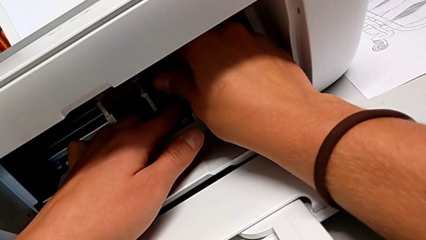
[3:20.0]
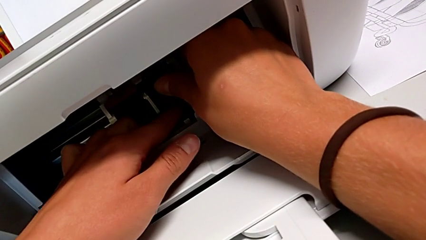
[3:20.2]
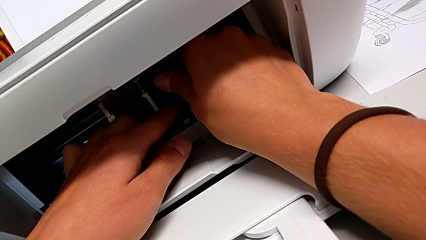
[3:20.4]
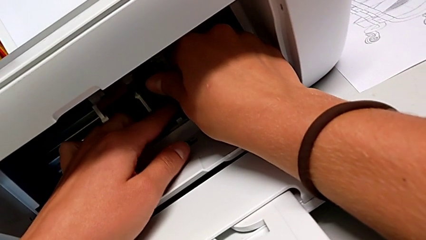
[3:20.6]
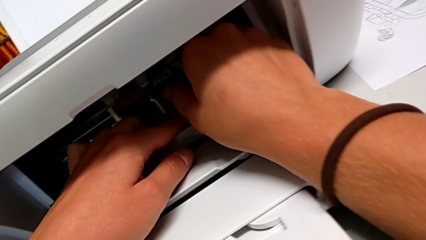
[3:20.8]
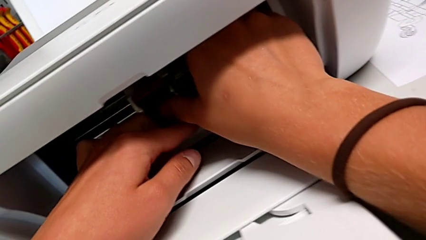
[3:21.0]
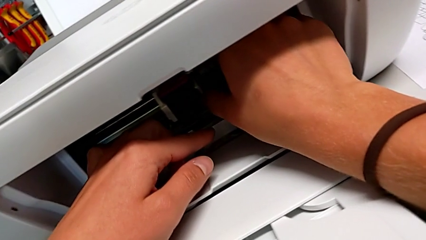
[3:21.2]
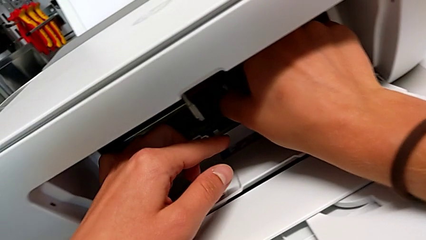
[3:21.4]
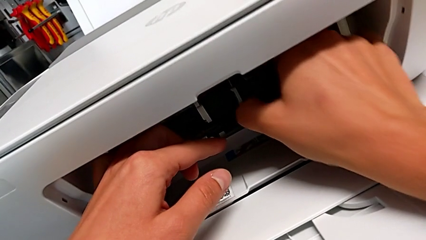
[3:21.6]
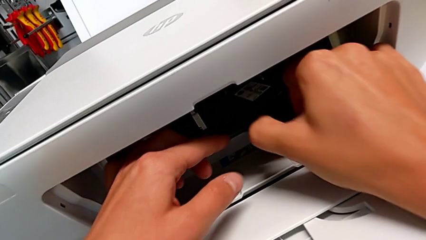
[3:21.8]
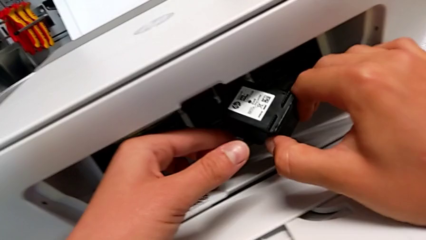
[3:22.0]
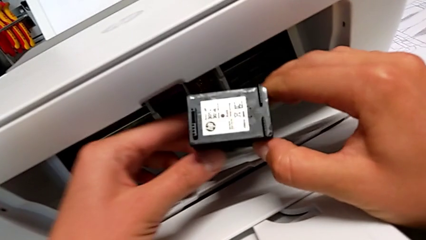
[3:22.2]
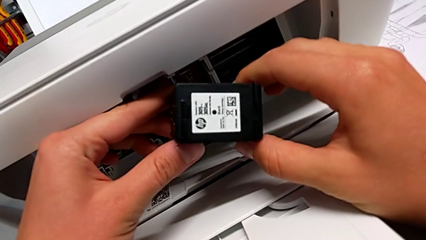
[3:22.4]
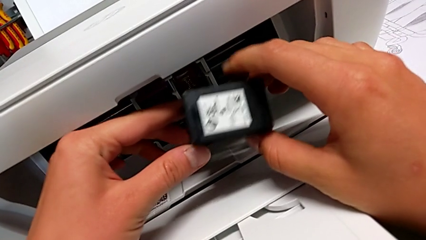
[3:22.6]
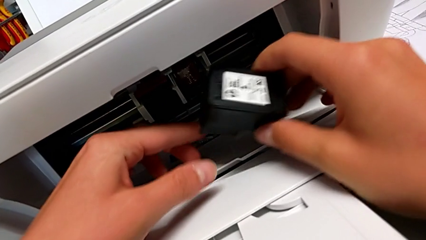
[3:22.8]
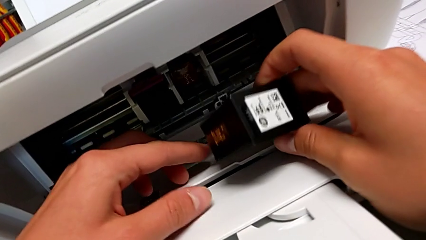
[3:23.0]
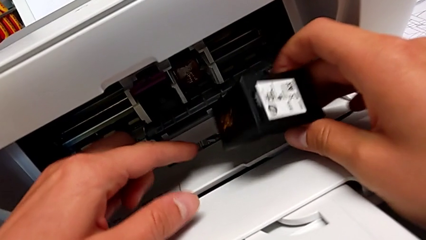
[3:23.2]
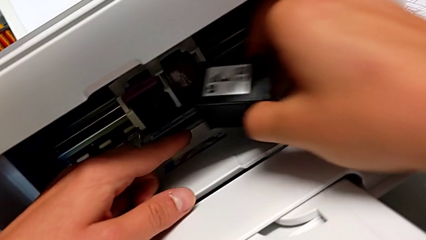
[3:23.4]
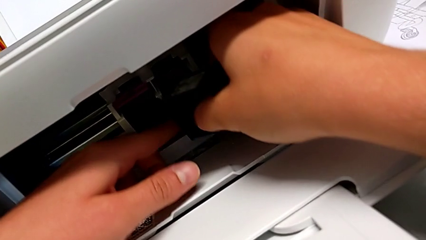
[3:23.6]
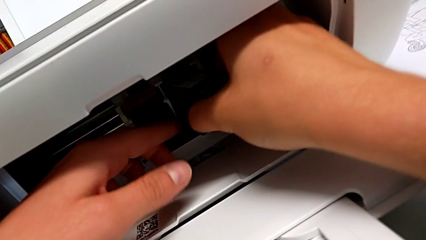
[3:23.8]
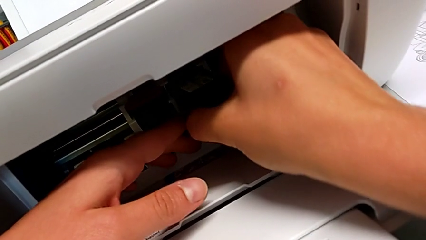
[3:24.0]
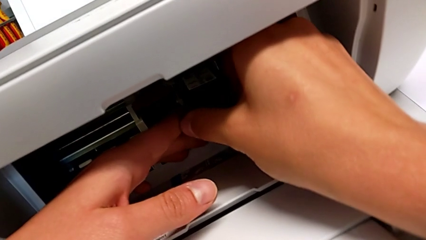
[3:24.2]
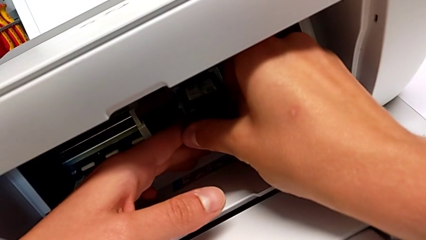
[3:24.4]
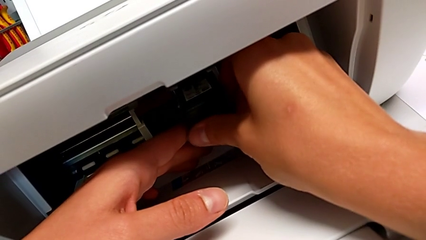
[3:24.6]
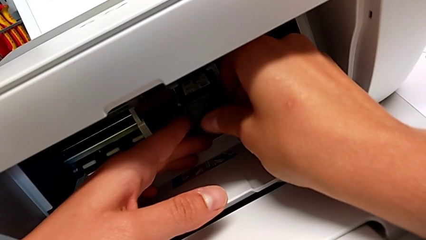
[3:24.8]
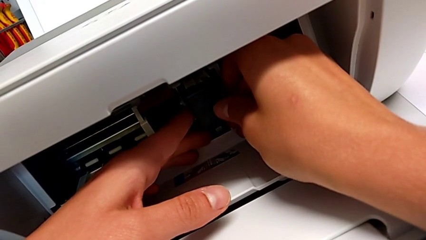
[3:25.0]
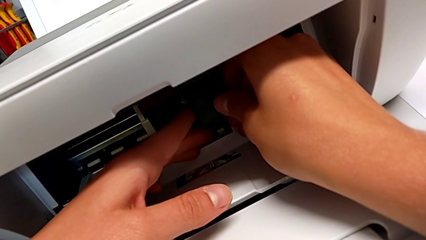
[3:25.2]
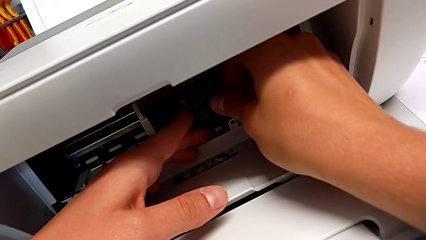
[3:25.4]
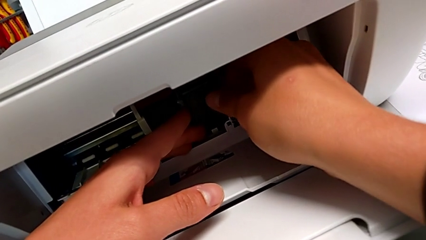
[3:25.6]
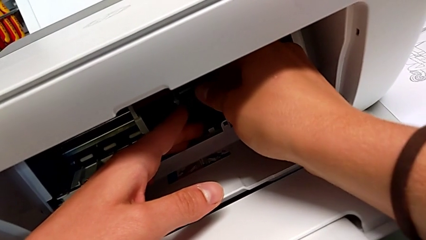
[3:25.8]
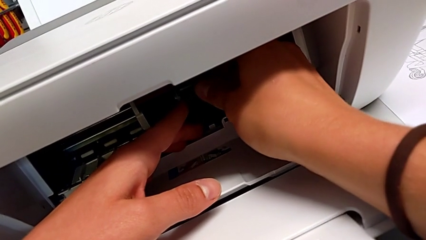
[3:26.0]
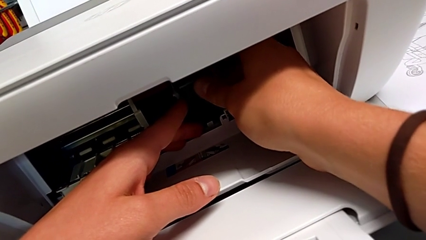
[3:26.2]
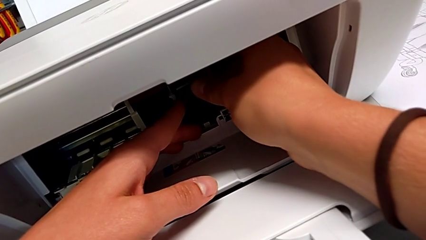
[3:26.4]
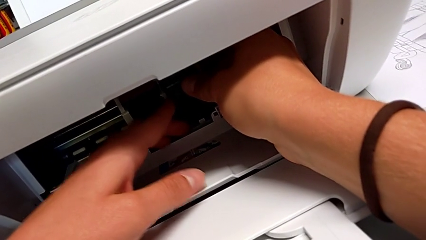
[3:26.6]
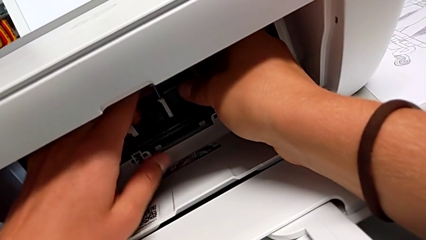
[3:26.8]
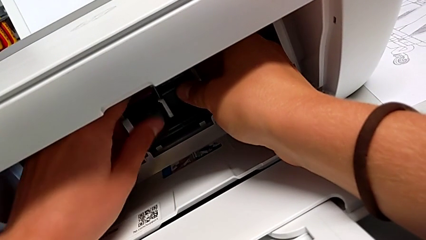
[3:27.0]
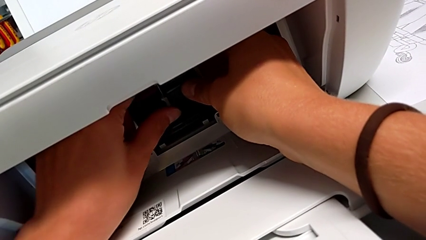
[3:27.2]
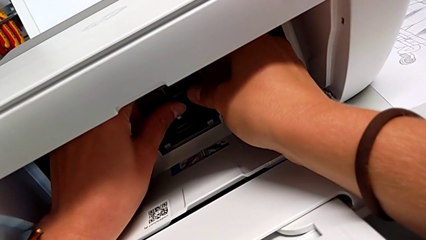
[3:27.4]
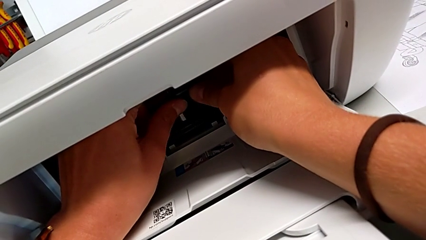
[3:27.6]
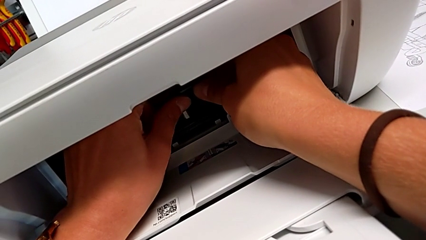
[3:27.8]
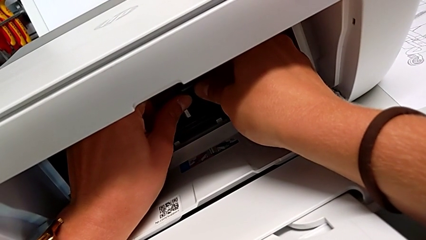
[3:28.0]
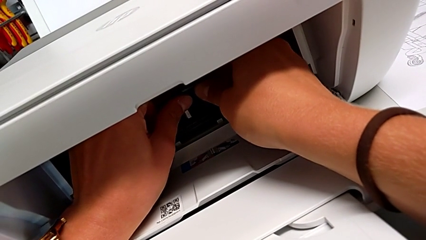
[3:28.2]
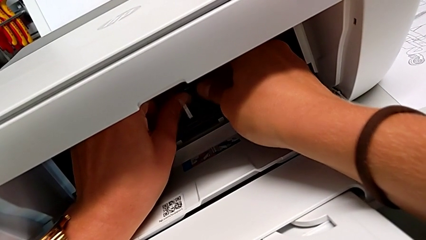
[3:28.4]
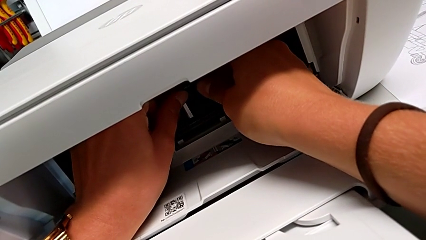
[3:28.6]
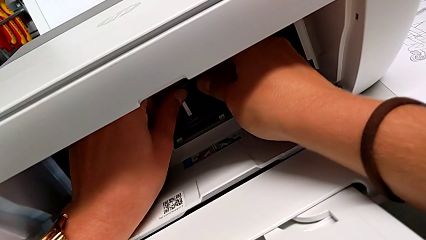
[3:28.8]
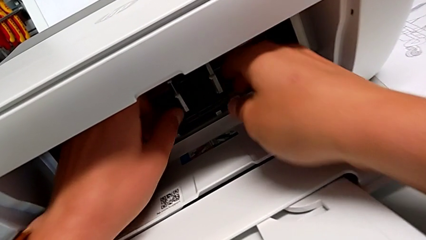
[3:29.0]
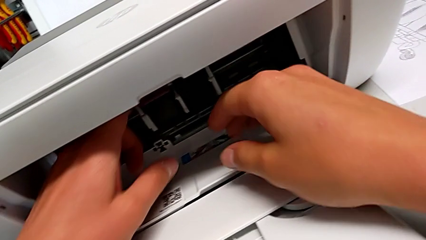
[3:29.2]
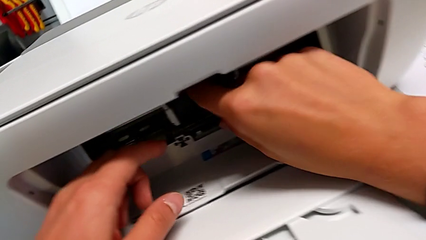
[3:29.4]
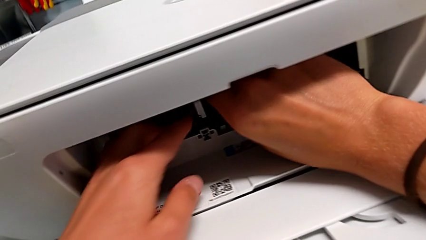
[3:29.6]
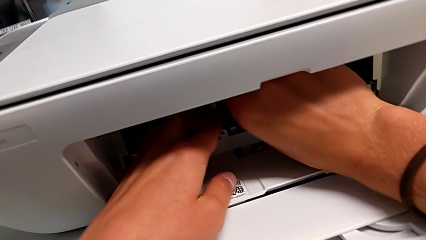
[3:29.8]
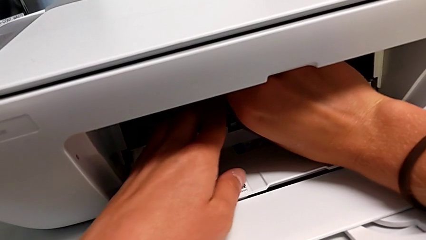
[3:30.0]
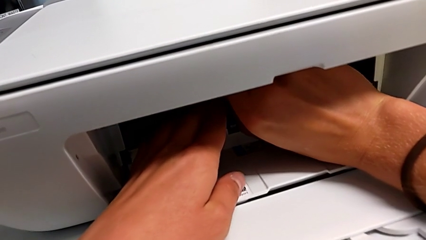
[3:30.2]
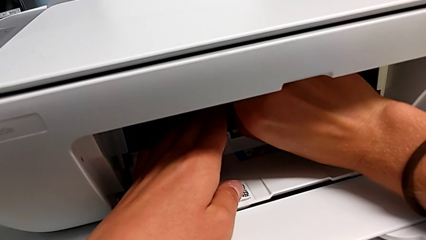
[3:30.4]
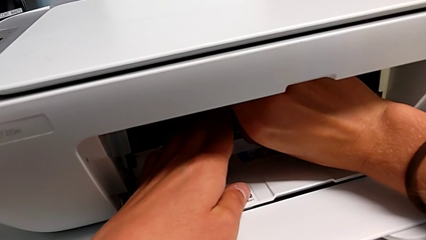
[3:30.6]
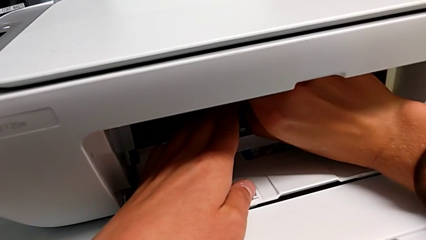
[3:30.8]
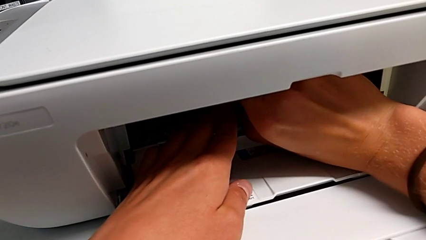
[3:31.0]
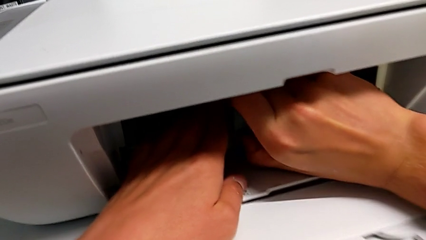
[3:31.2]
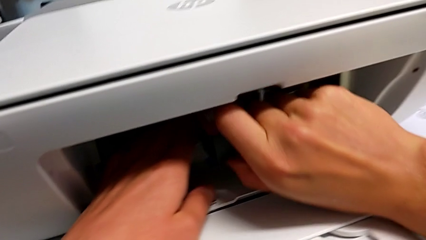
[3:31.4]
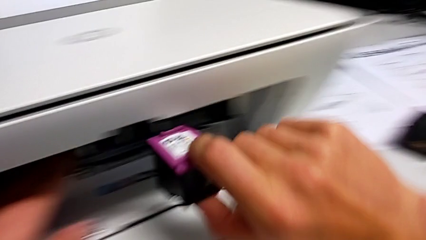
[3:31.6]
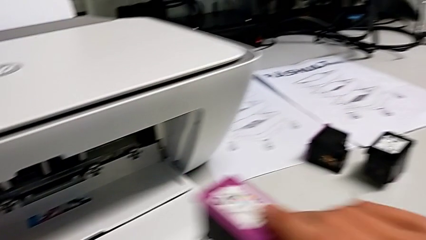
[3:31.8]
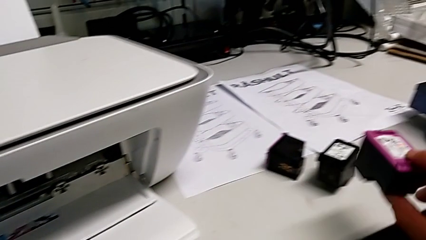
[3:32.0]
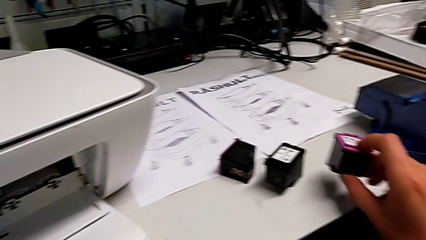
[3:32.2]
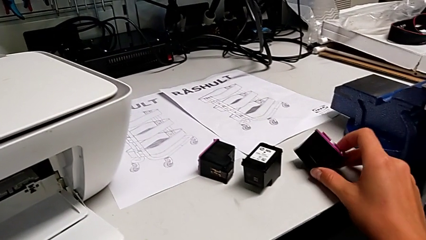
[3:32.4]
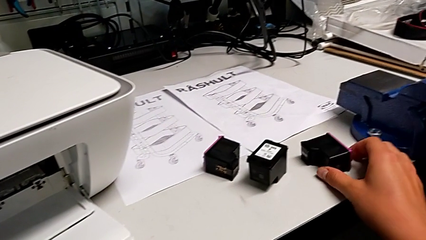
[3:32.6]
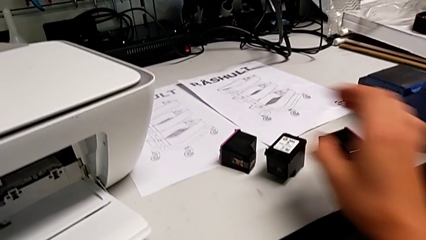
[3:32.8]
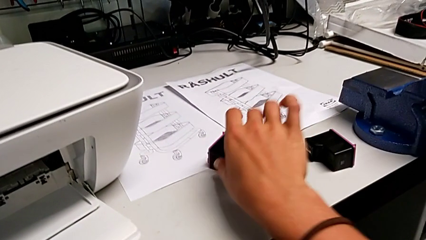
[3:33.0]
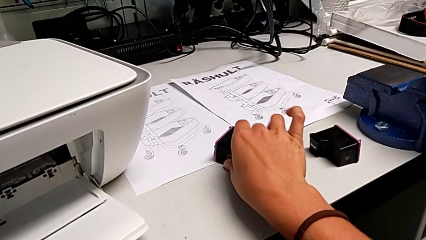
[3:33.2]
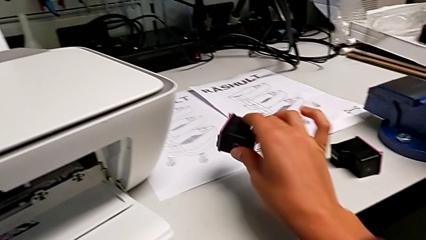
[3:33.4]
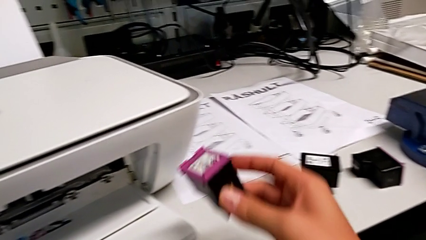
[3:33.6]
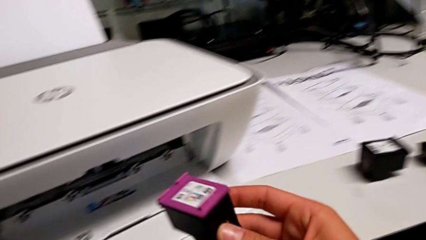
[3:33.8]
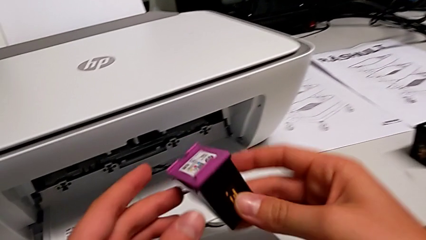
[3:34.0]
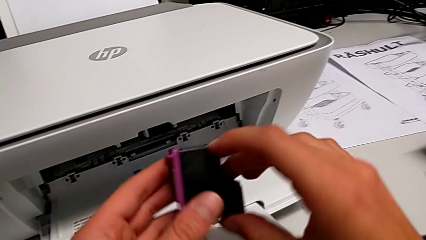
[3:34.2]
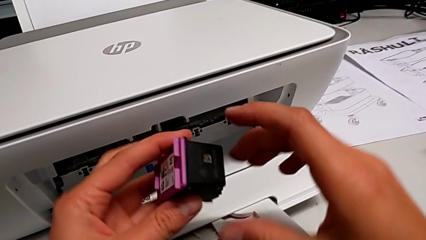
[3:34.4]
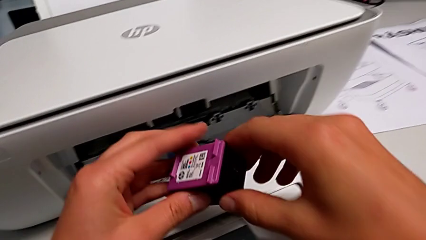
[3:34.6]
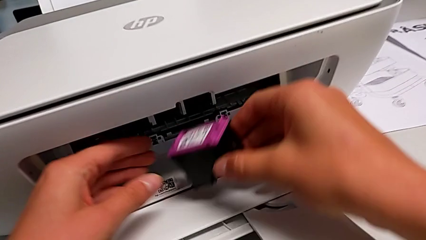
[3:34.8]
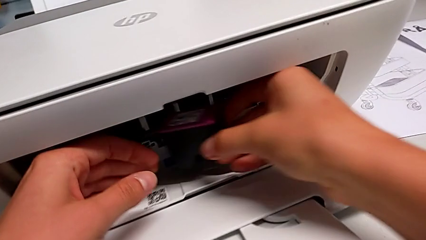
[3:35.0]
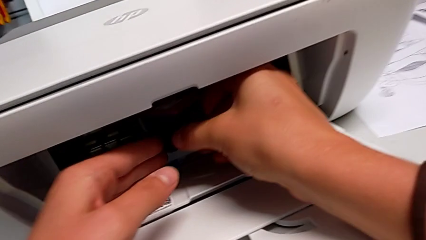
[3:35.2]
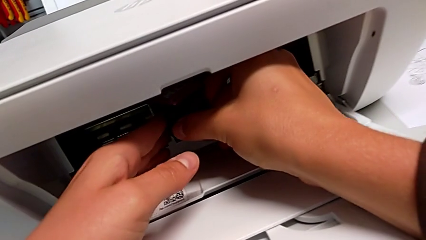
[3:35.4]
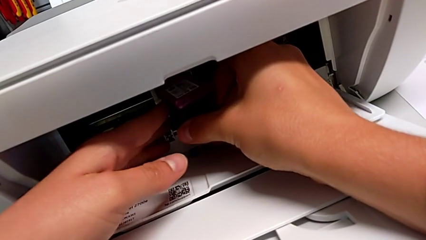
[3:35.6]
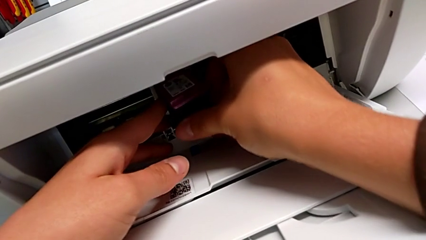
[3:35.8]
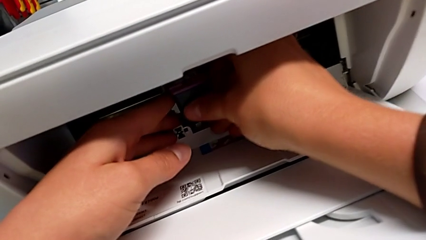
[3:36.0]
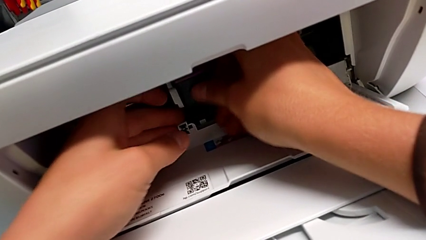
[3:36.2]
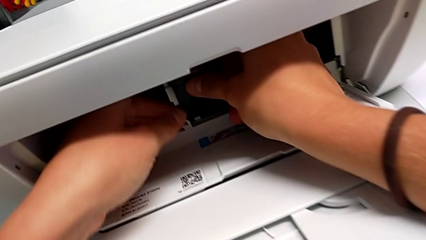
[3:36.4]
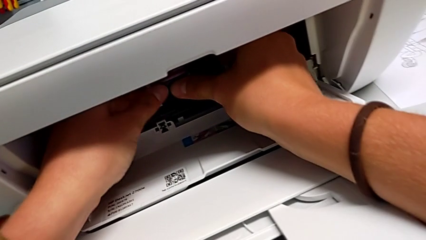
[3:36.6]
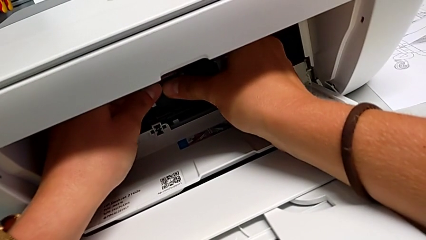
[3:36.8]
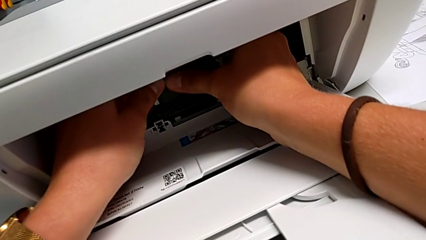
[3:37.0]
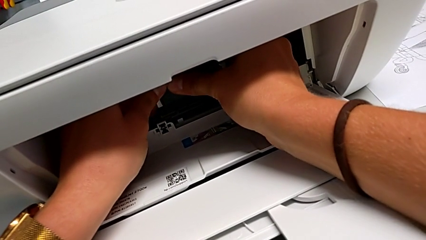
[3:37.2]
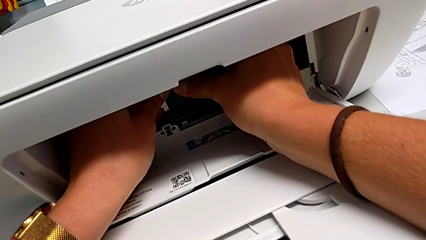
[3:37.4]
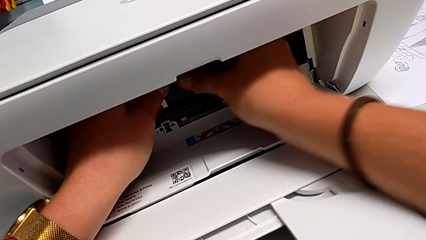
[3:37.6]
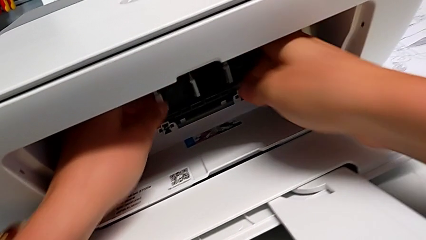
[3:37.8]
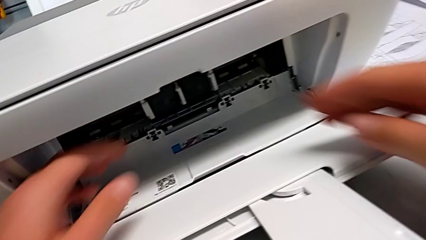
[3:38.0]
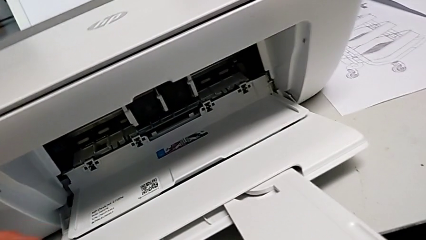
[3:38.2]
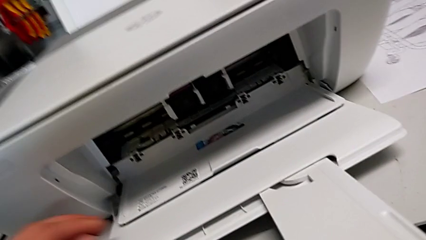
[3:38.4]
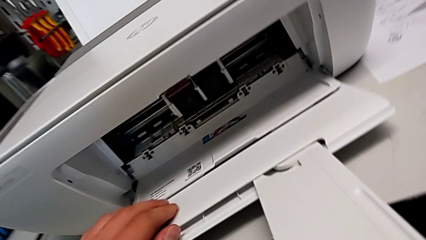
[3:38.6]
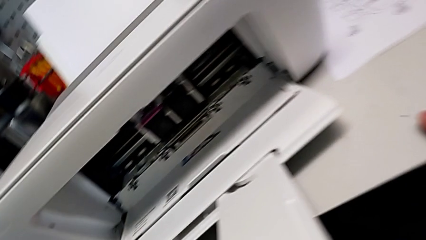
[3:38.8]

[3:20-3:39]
The camera wearer is exchanging the ink cartridges from the printer. They grab the new ink cartridge, inspect it, insert it, disassemble the old ink cartridge, place it, grab the new ink cartridge, rotate it and insert it.
